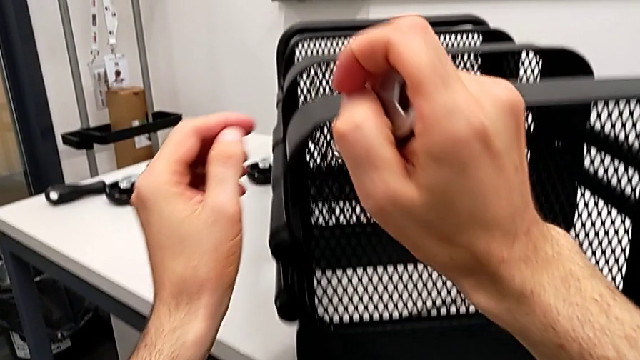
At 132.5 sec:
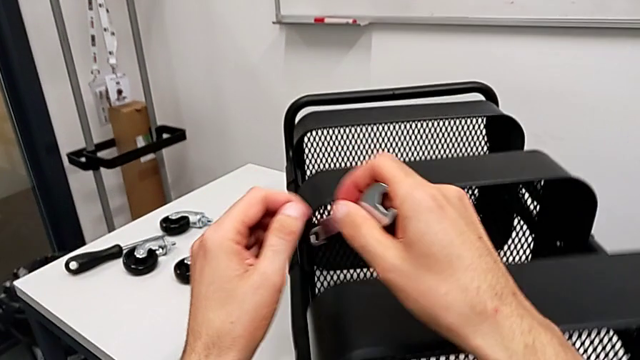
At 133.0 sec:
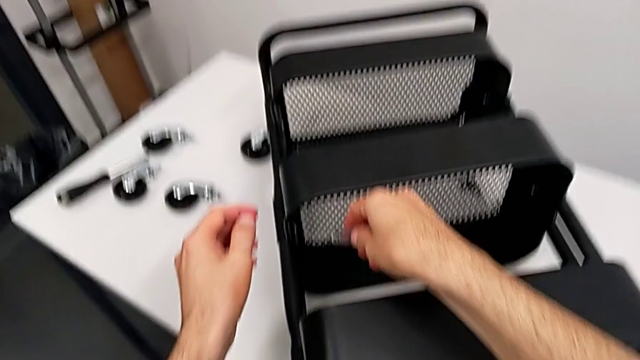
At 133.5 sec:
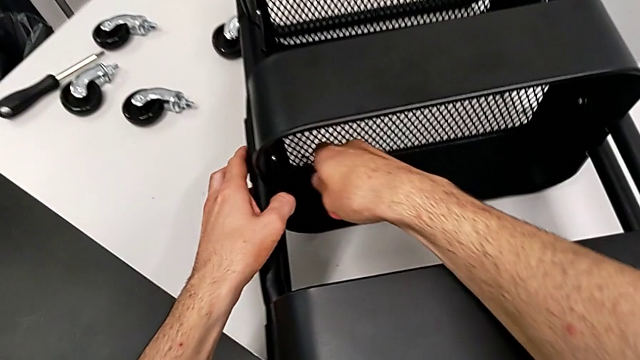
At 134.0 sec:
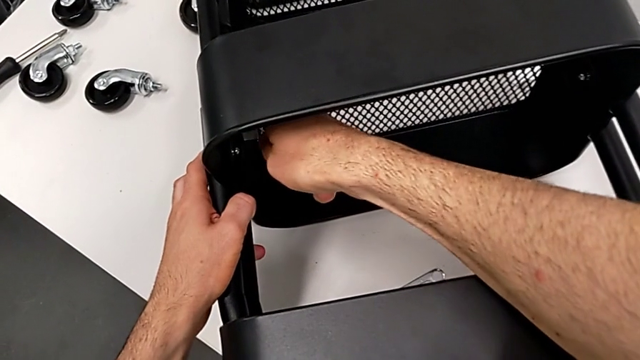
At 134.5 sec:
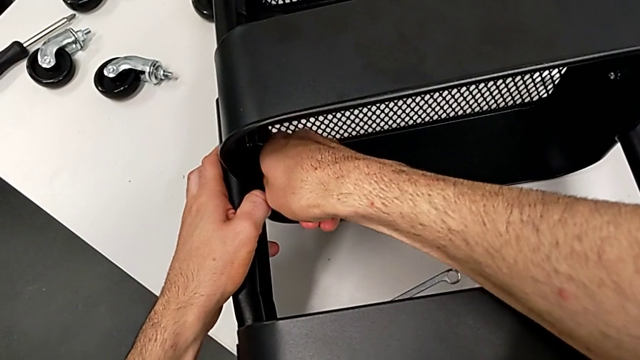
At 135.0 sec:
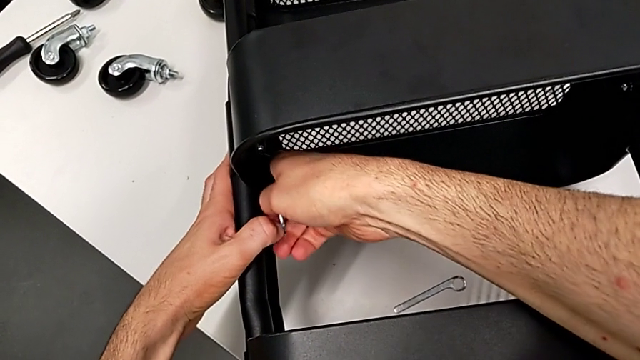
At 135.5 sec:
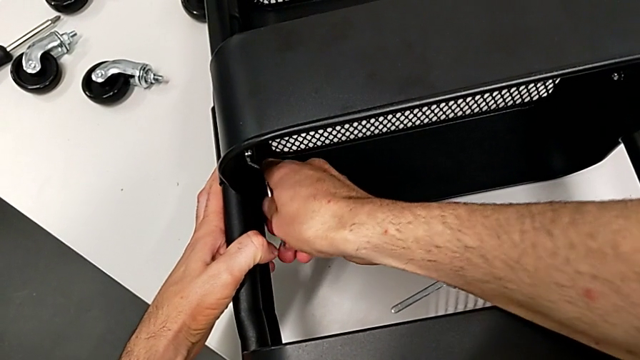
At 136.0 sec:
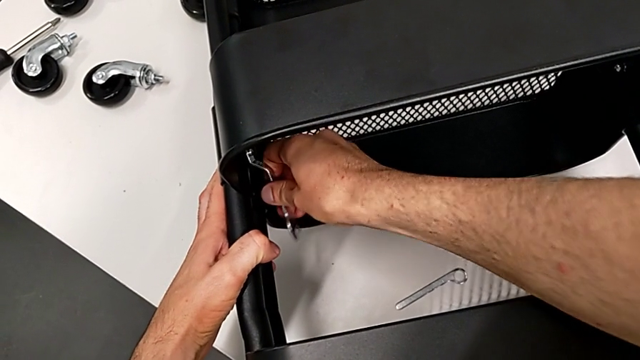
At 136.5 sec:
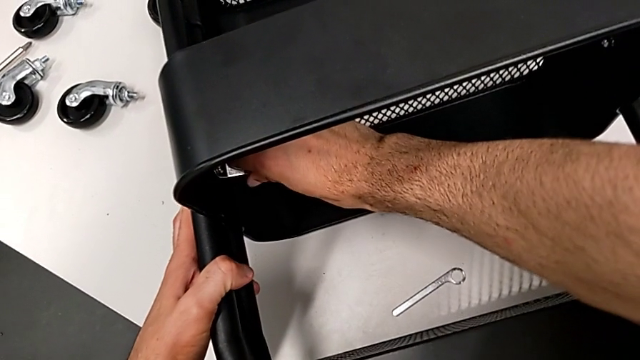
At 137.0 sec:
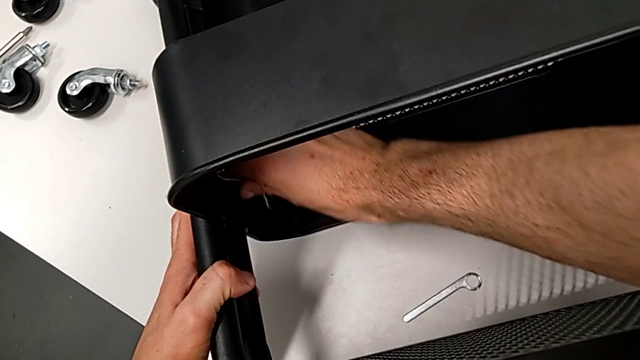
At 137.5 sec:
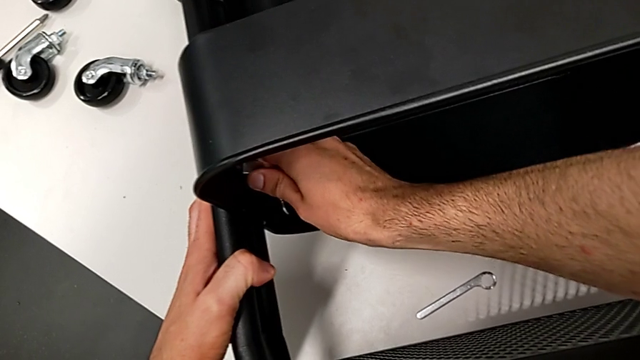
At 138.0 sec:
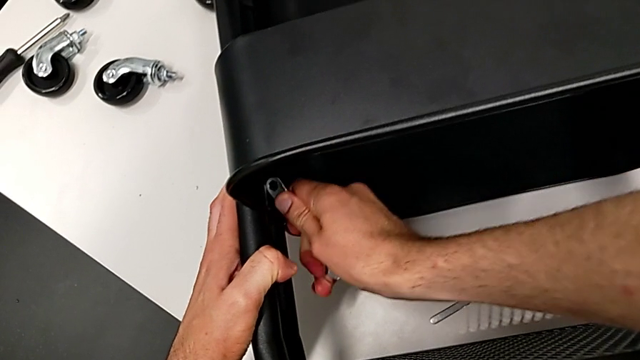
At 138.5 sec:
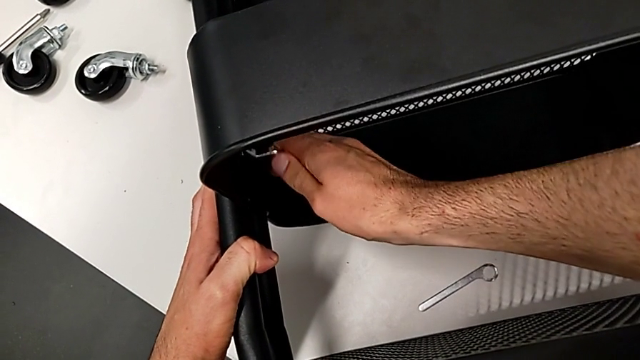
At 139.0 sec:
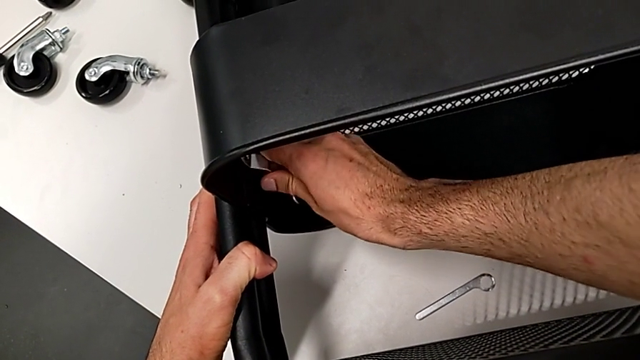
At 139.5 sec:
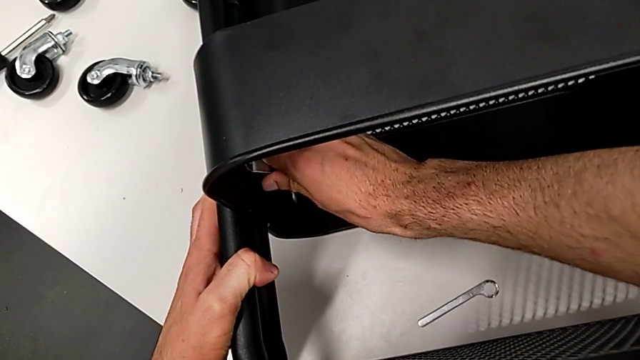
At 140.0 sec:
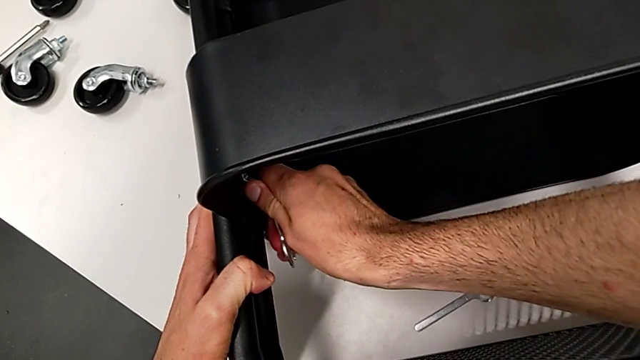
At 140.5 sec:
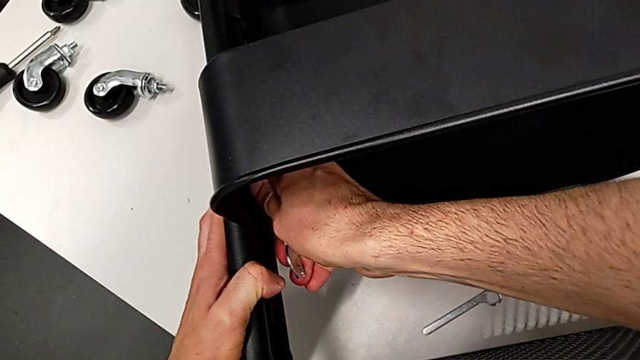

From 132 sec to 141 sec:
The camera wearer is disassembling the middle grid tray. They begin to unscrew the middle hexagon cap nut.

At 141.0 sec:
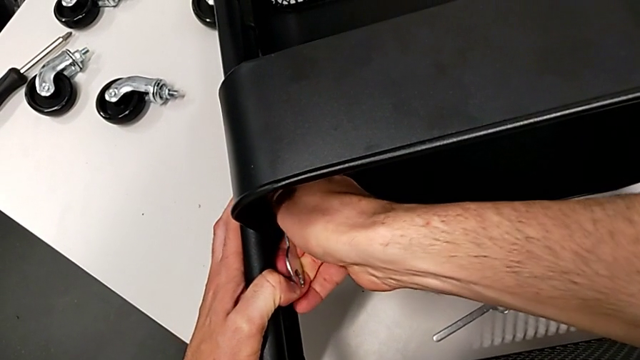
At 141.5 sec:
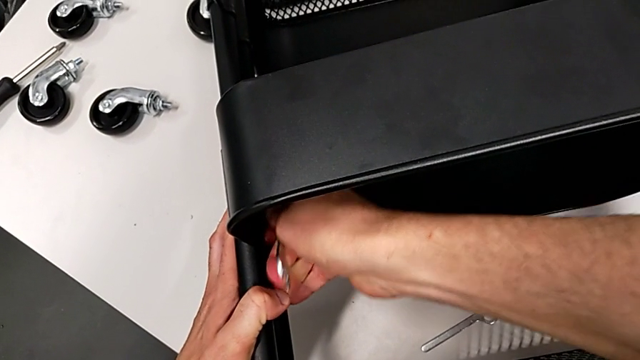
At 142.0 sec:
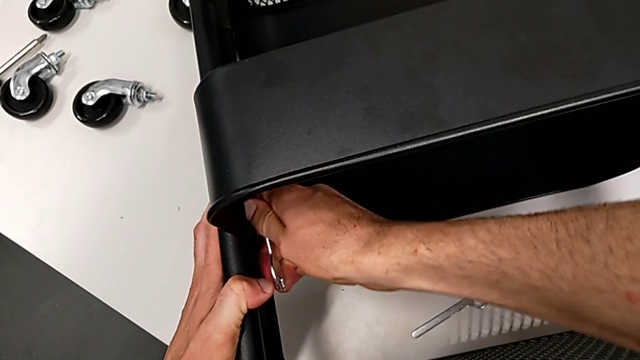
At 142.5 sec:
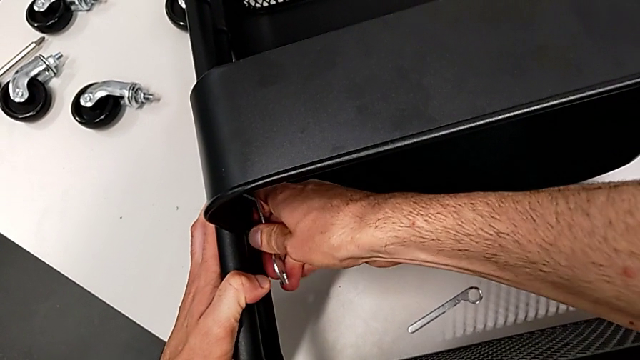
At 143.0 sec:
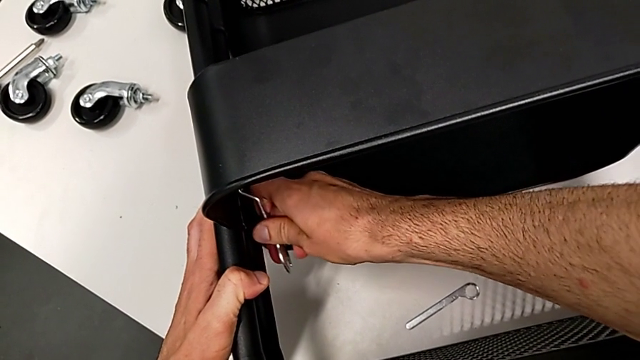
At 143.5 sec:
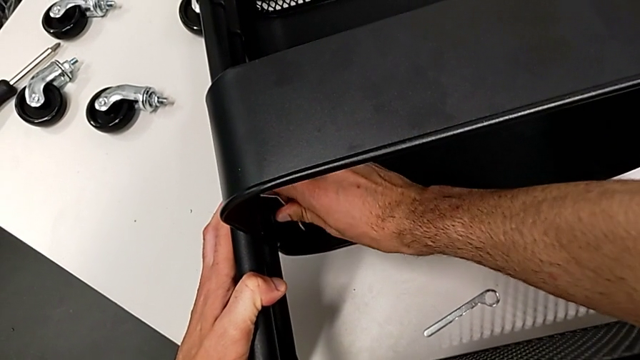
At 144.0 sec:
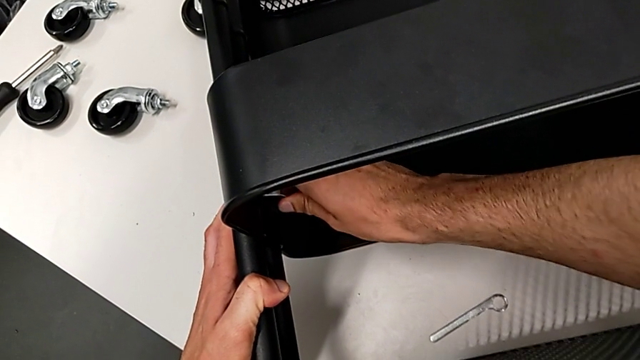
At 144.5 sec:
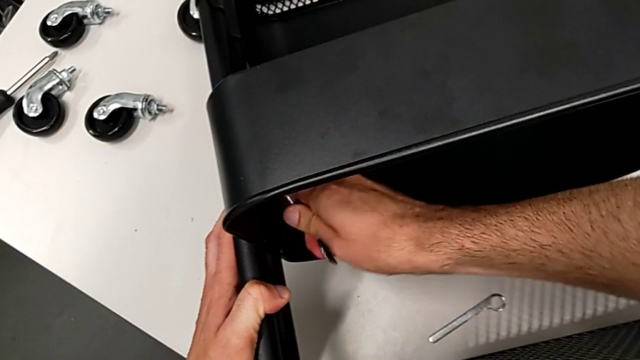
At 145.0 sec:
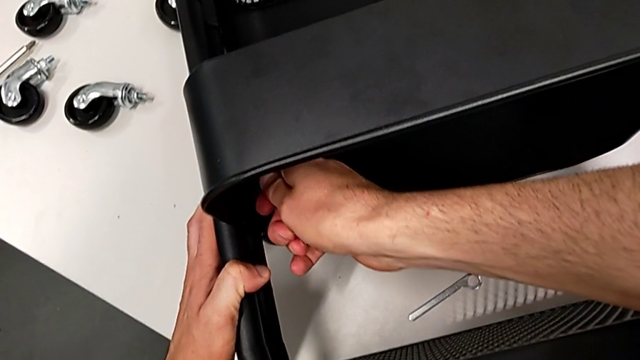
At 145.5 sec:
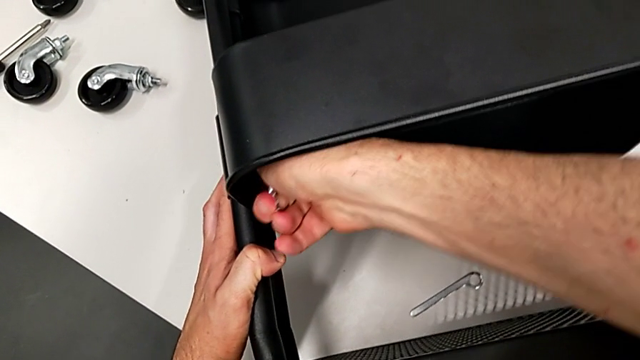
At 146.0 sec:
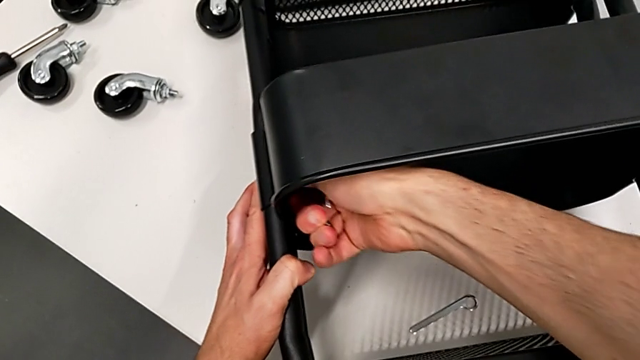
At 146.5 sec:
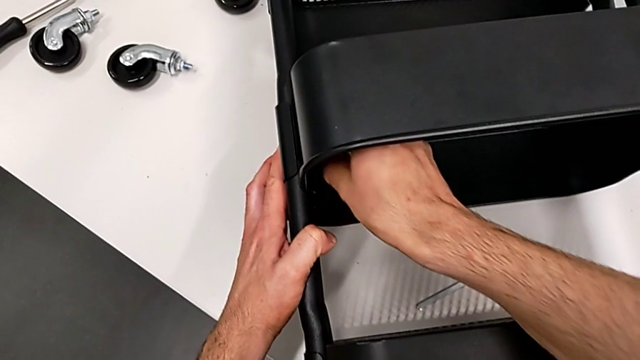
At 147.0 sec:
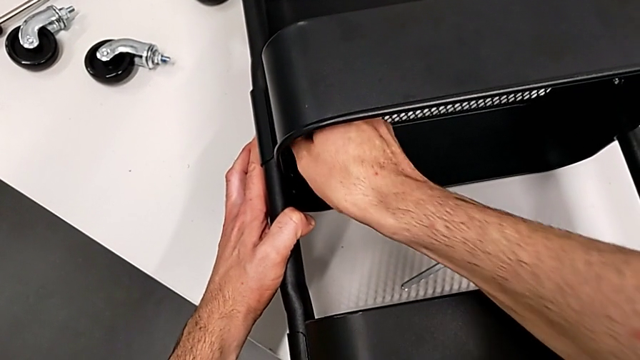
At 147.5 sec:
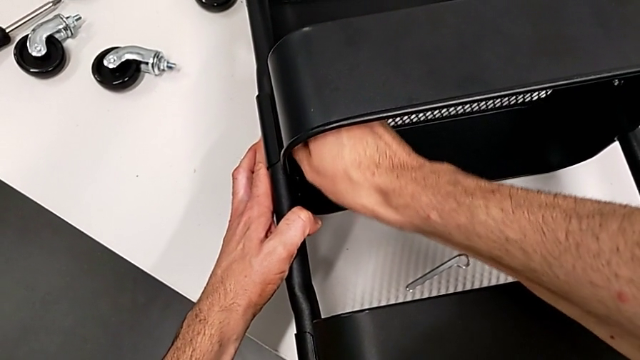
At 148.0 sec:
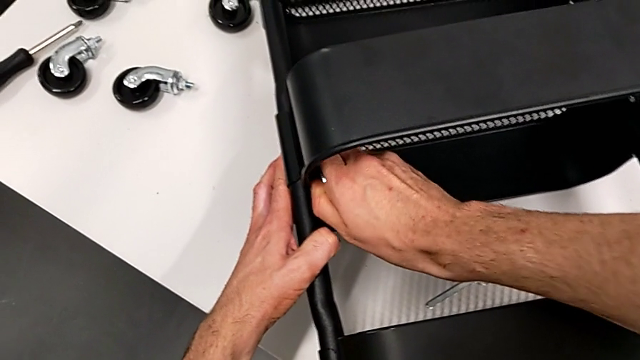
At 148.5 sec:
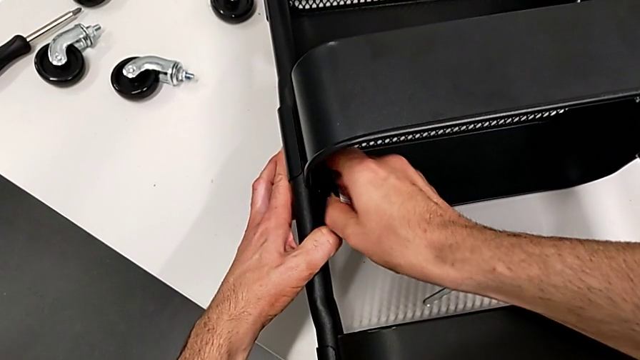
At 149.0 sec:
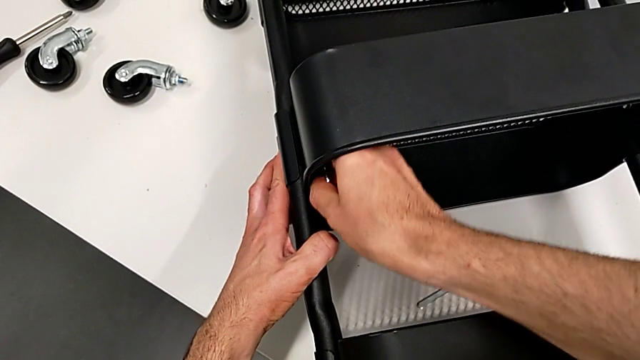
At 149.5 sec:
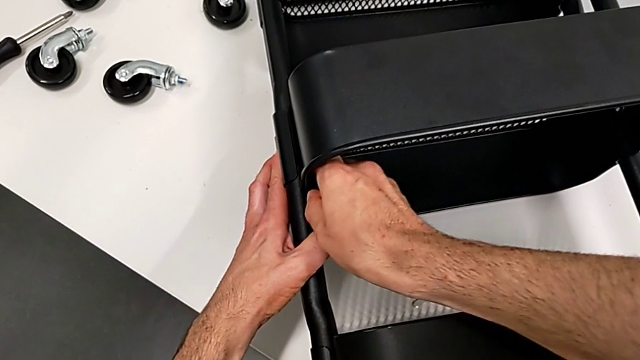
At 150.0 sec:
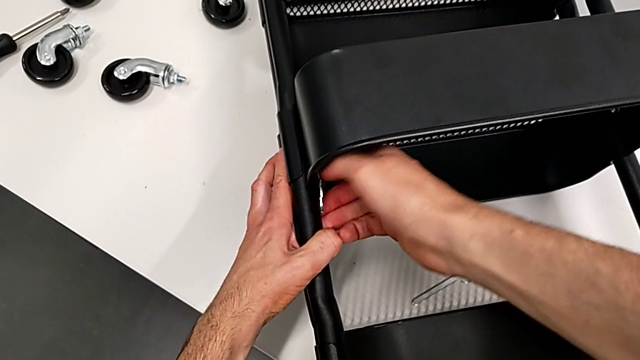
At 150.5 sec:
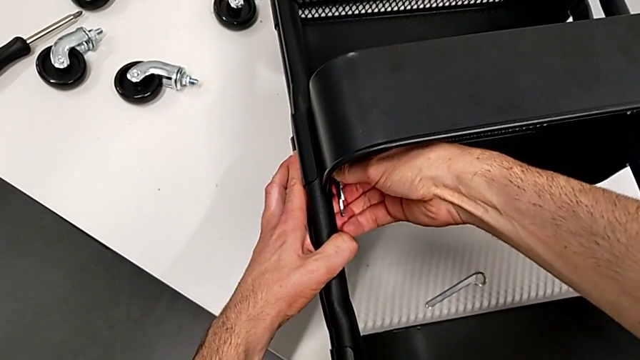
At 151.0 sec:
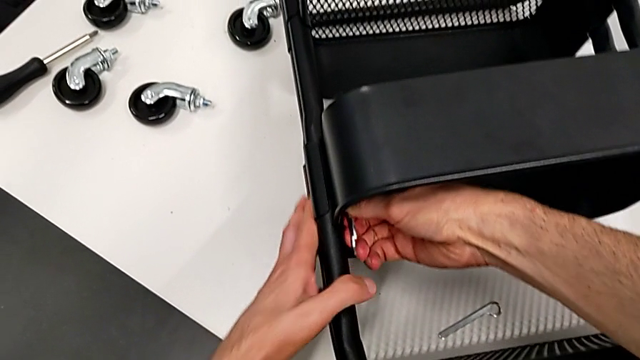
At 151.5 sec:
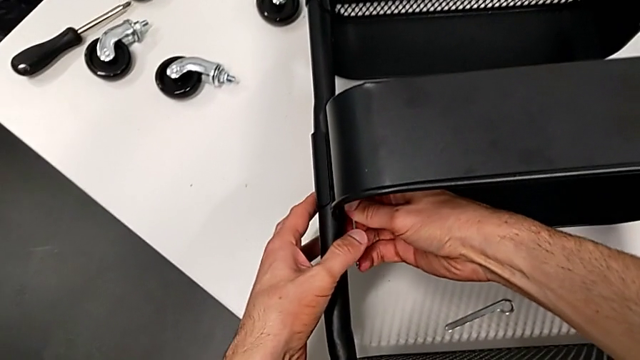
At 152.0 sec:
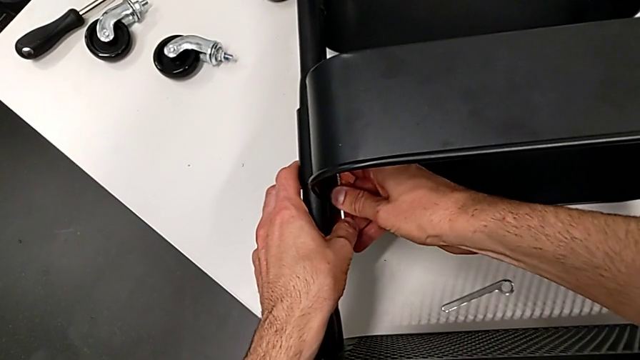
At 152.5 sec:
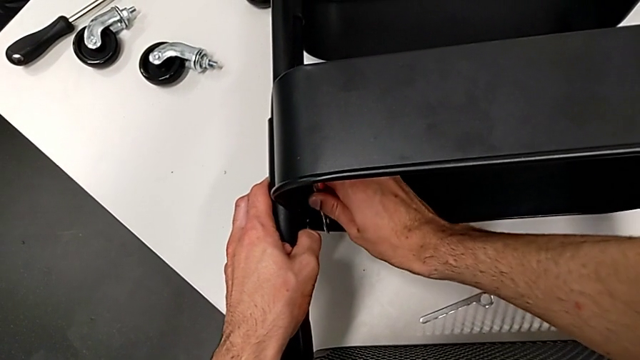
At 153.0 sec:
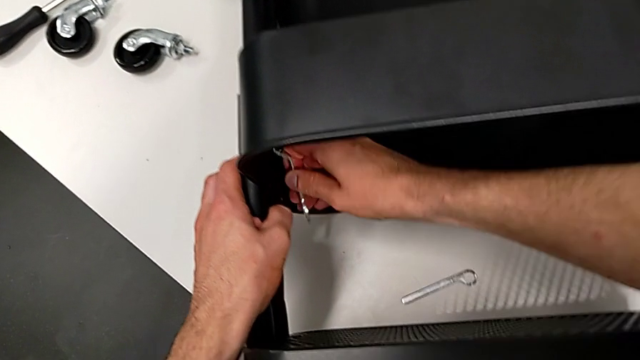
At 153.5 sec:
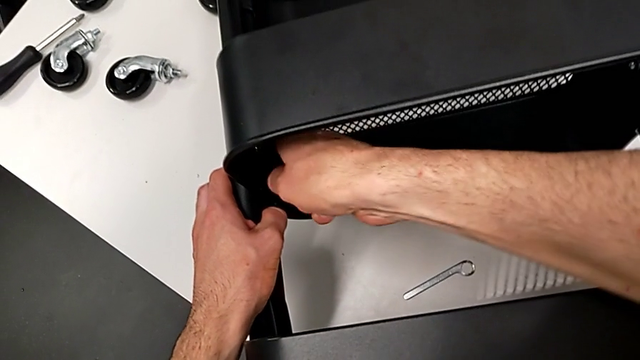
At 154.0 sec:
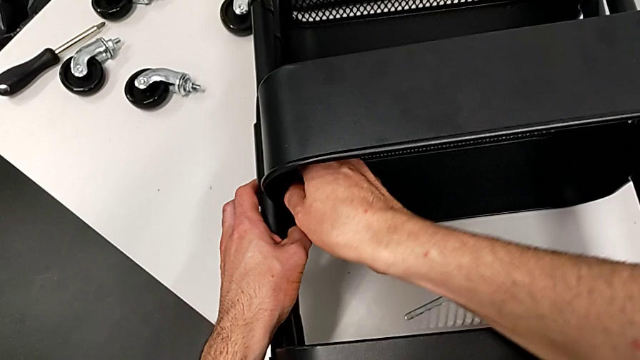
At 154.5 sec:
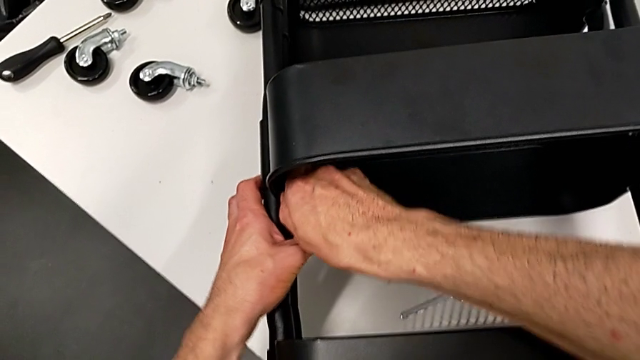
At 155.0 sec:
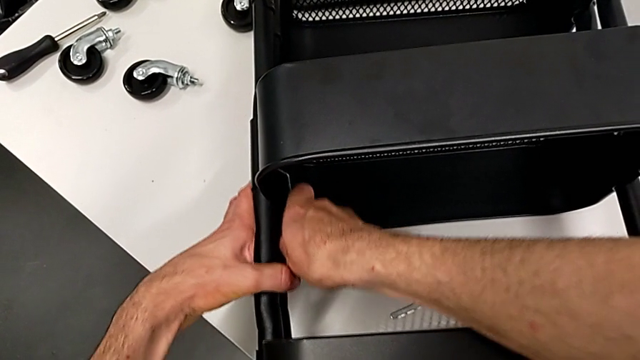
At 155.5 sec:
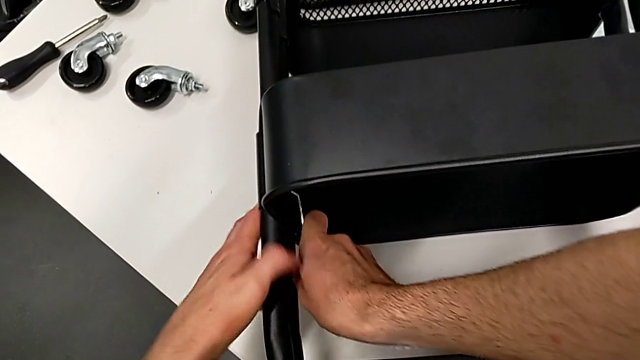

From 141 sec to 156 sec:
The camera wearer is disassembling the middle grid tray. They keep unscrewing the middle hexagon cap nut.
